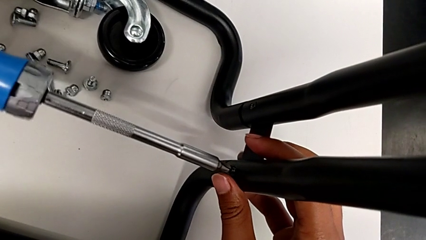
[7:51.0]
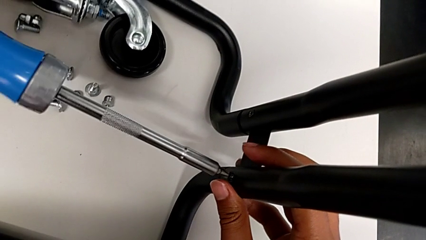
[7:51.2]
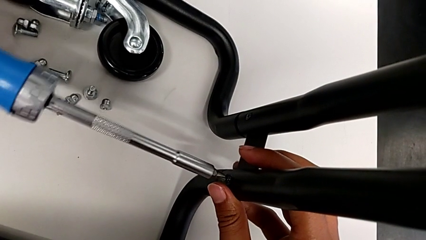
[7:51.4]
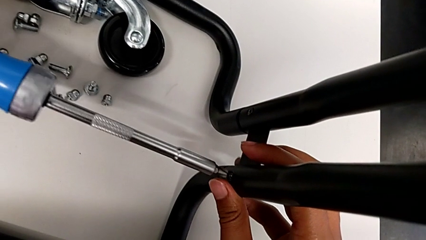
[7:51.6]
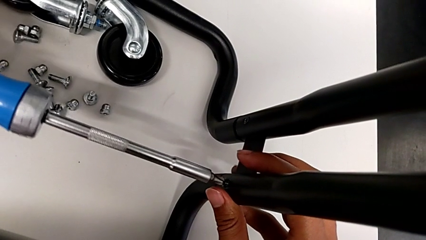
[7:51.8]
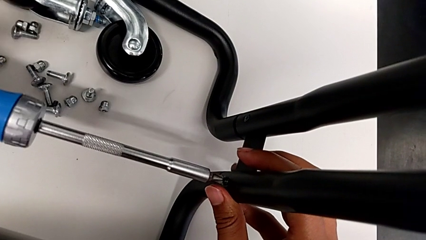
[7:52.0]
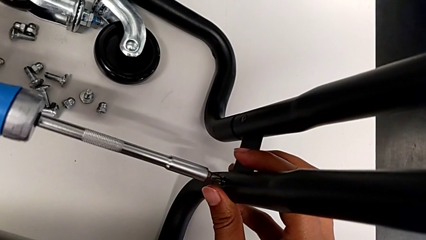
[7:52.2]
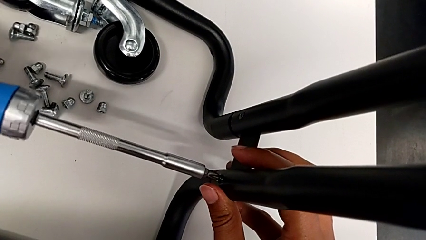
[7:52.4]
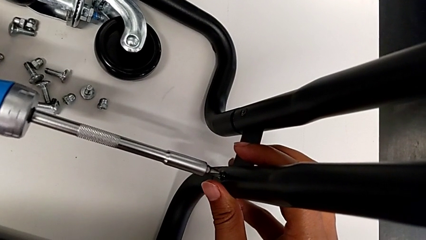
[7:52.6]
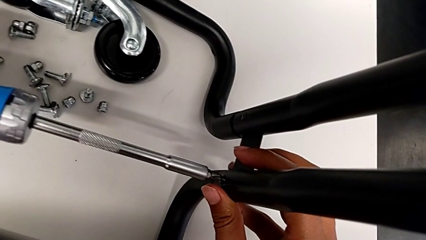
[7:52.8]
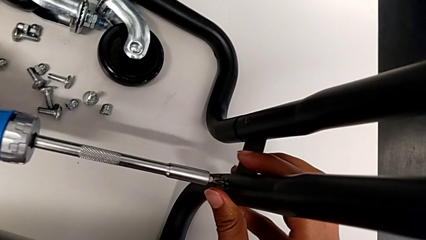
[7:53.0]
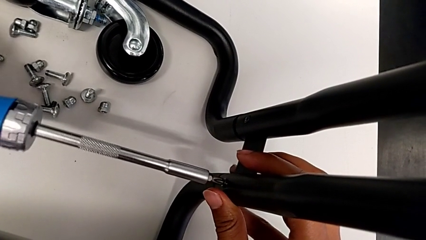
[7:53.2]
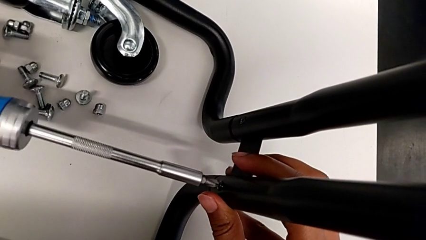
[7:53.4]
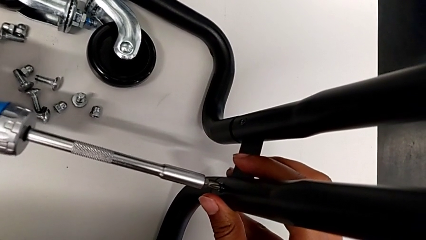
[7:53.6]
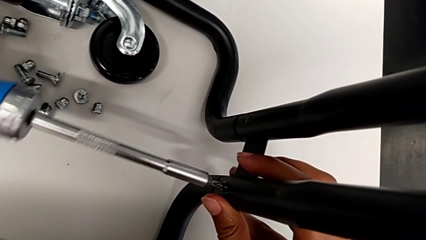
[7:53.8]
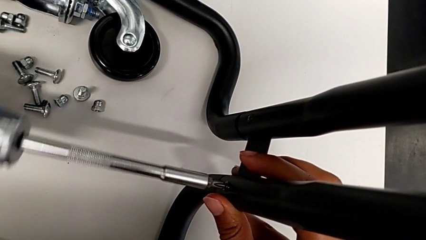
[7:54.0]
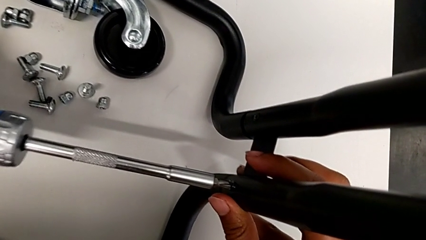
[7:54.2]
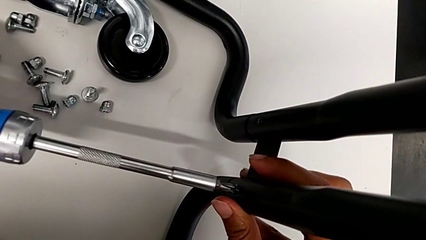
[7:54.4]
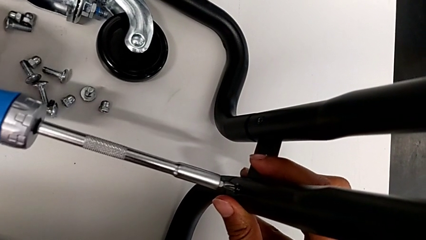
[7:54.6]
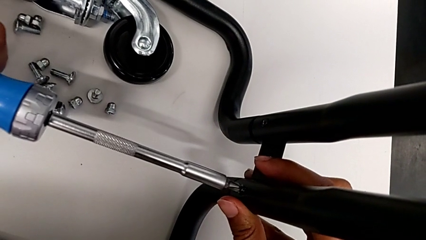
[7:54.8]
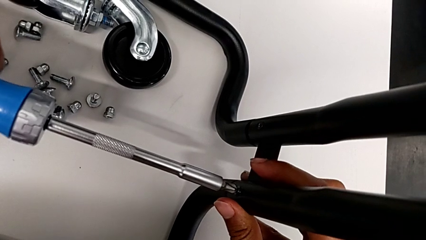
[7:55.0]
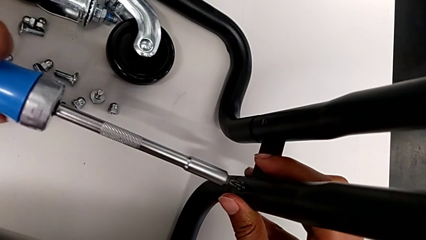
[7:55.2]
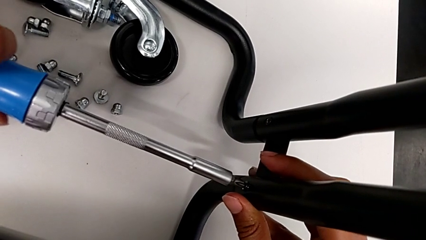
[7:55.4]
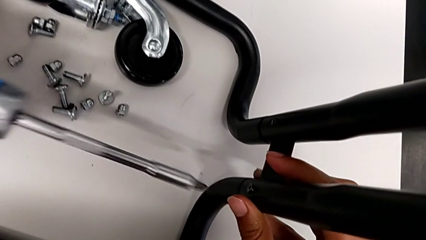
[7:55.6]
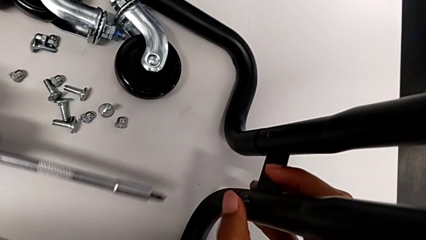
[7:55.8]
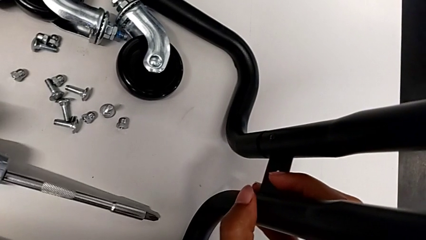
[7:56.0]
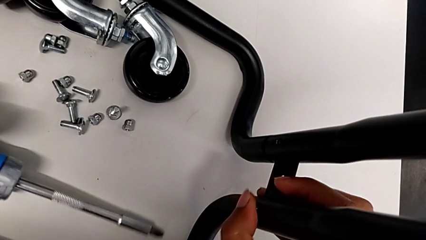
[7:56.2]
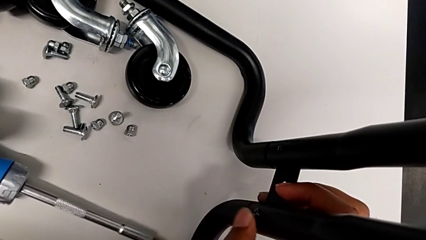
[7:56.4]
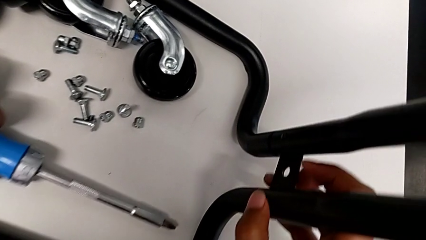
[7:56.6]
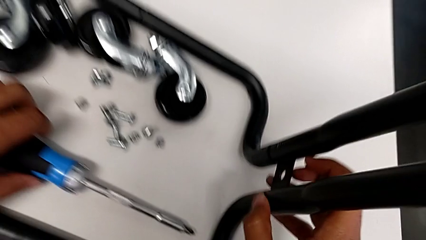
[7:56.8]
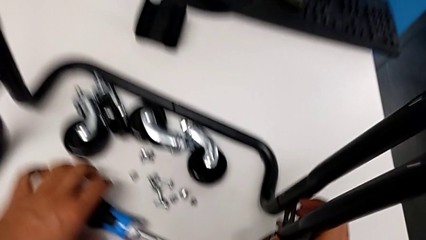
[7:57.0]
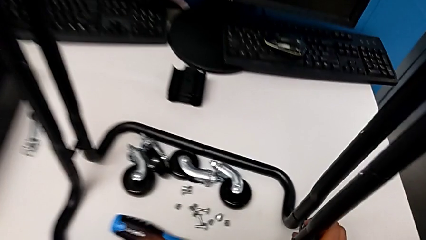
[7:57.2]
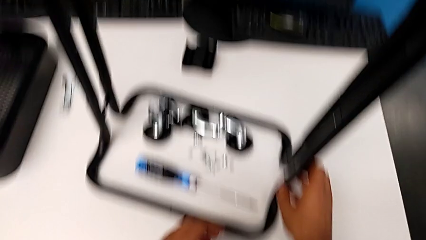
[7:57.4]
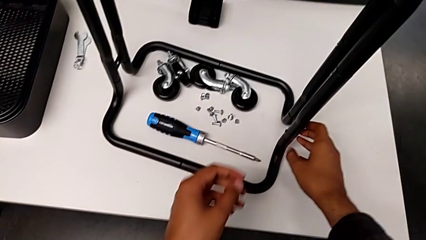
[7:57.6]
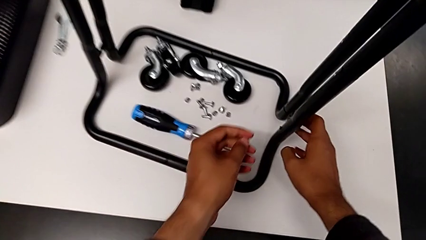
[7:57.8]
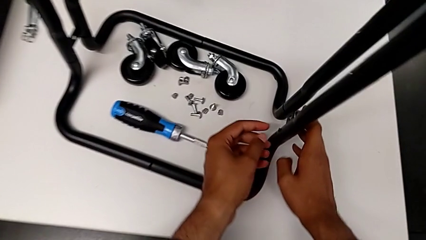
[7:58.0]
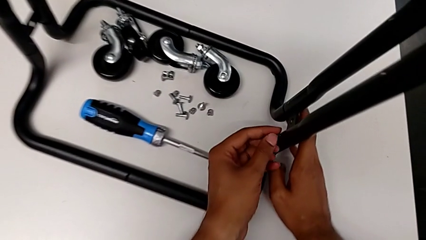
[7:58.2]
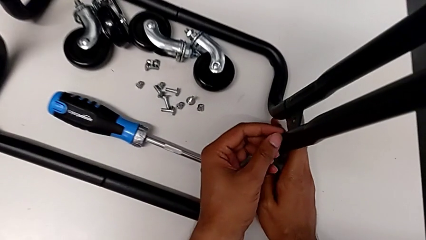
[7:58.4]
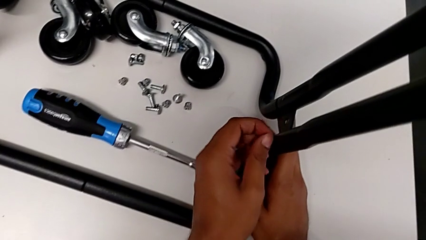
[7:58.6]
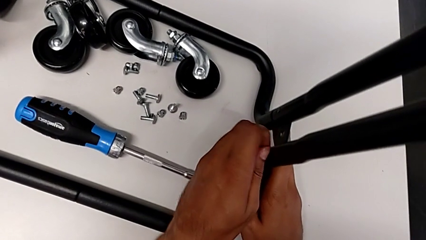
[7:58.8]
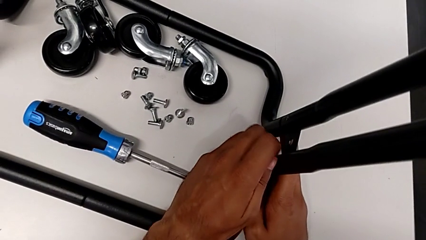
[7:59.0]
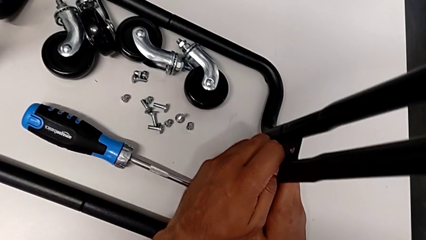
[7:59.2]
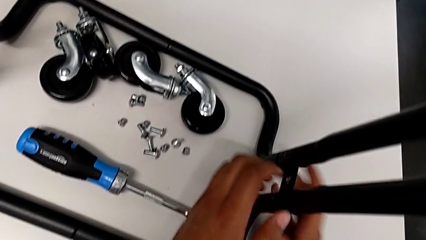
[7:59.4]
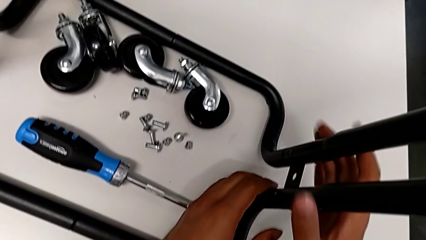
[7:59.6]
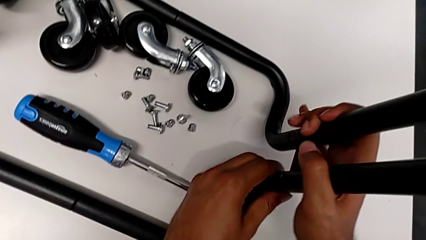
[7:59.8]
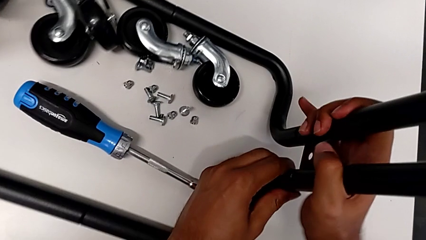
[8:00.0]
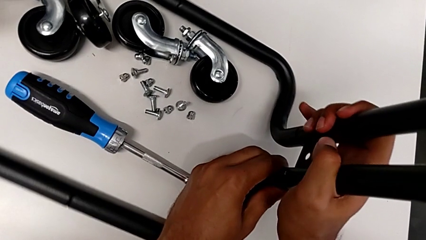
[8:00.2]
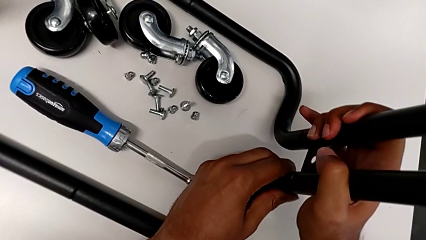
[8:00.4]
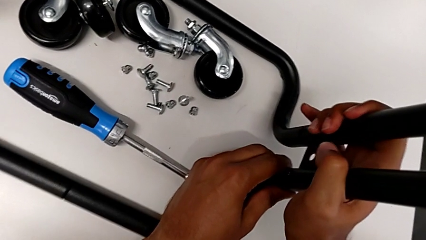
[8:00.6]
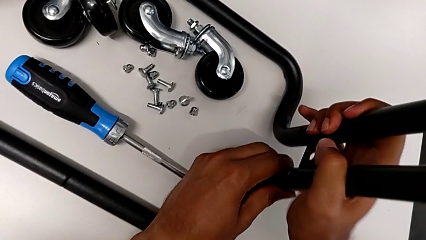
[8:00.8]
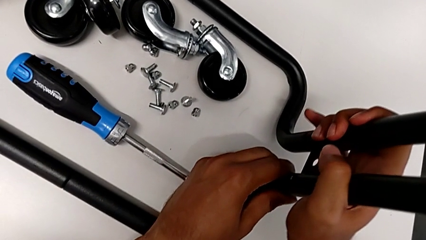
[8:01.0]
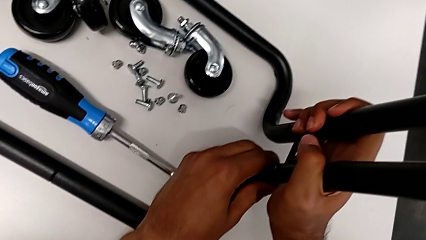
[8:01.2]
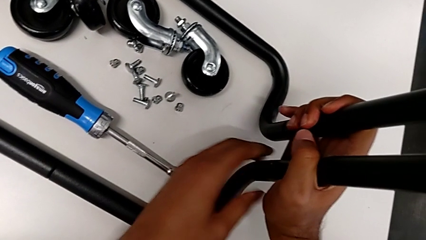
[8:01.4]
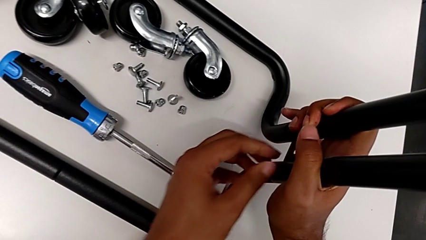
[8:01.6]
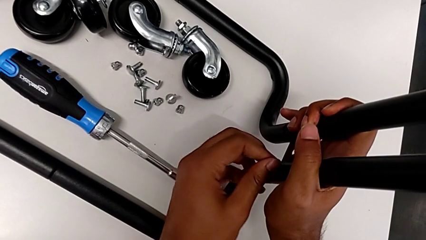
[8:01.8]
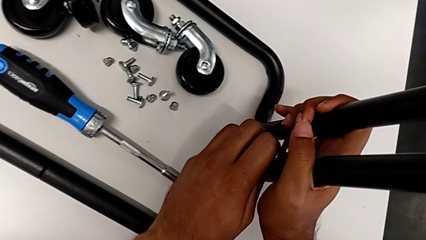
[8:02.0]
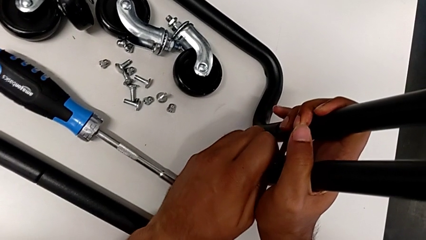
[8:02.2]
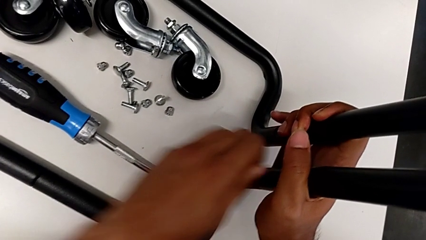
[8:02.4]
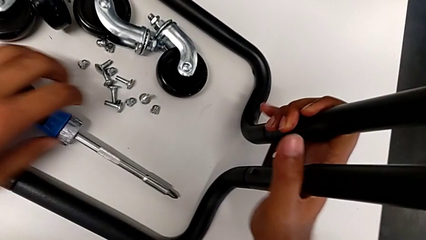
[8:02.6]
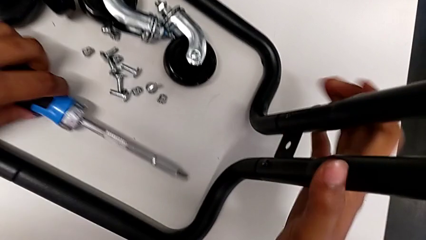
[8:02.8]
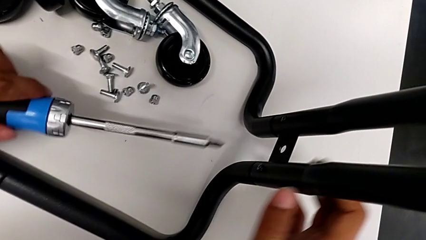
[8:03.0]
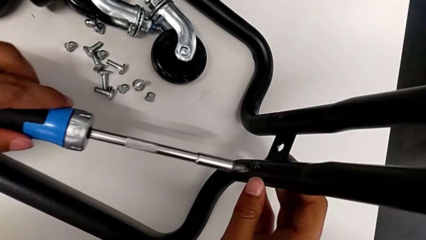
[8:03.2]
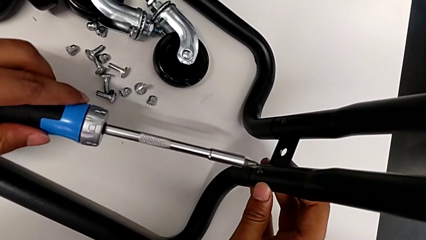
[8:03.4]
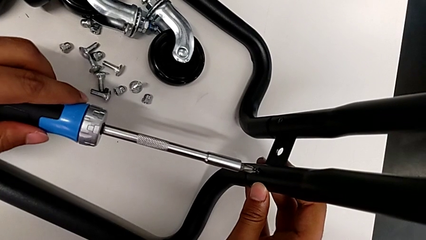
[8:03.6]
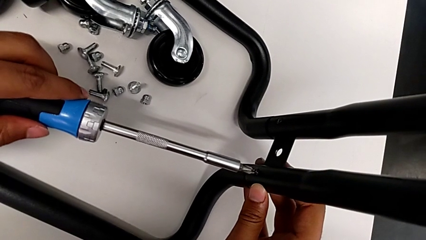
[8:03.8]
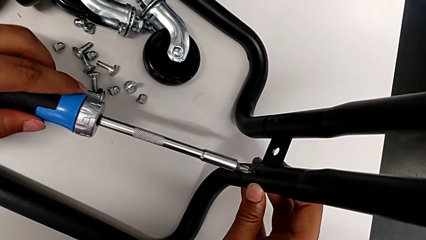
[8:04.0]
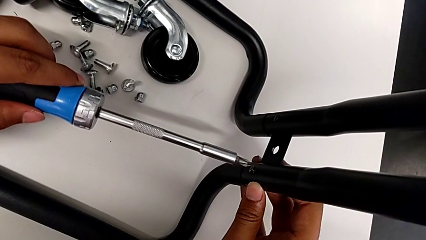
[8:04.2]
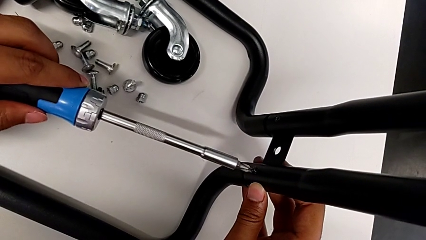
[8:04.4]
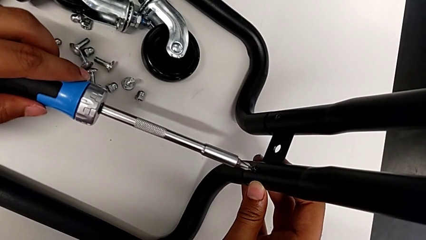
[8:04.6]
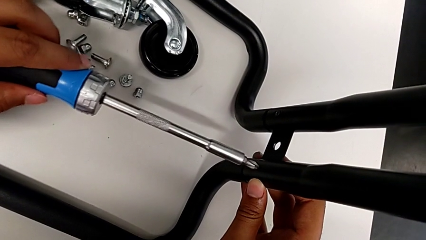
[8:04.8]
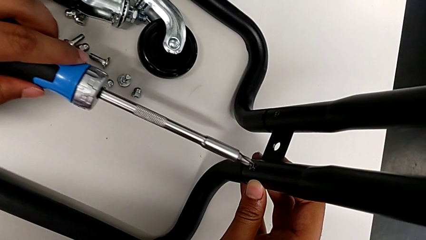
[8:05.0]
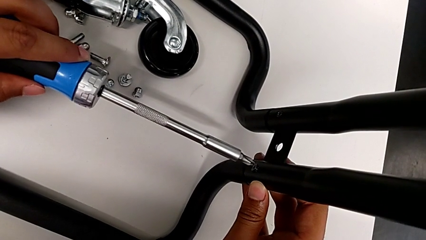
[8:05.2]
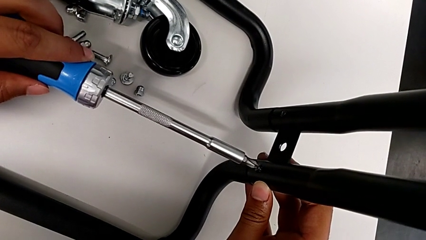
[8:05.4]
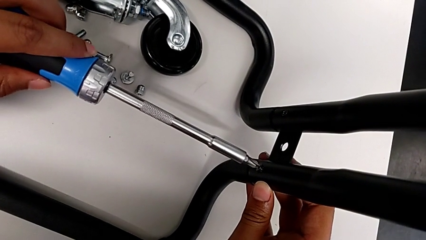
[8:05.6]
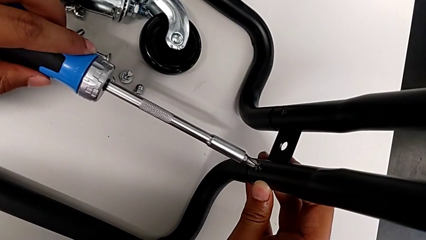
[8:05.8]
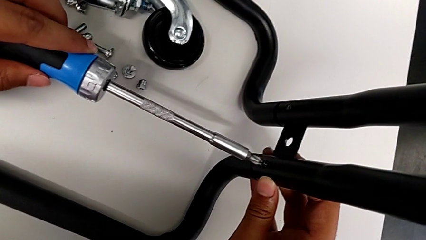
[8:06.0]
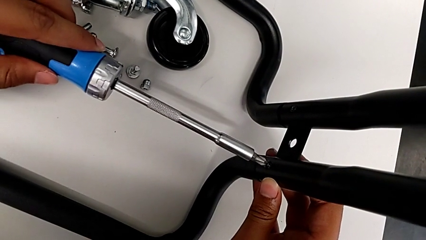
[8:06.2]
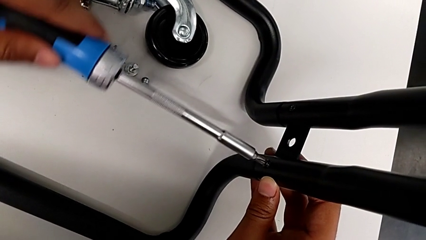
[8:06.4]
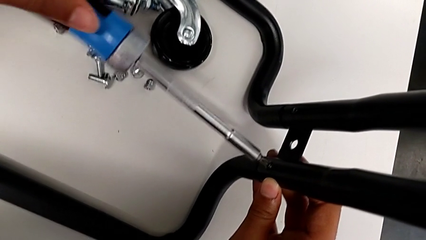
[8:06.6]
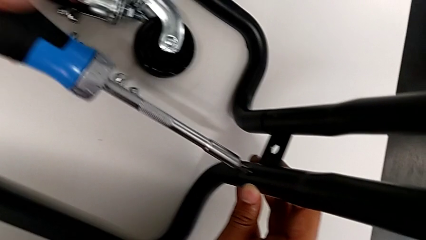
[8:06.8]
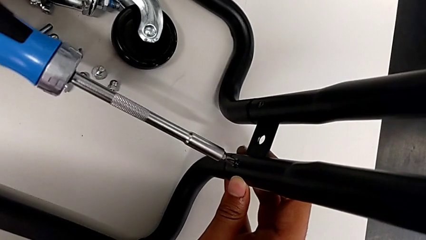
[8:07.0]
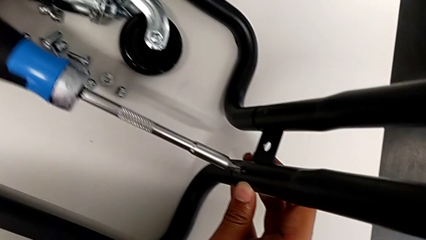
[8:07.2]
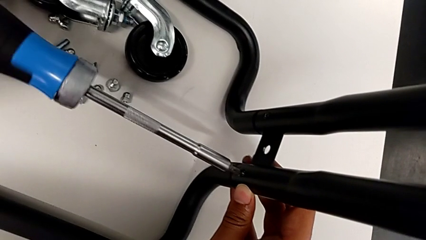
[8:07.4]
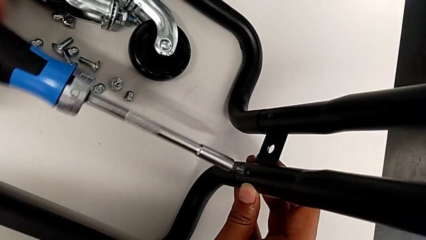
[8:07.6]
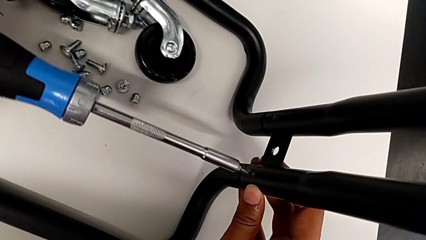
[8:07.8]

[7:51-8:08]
The camera wearer is screwing the second bracket. They keep screwing the seventh screw.
